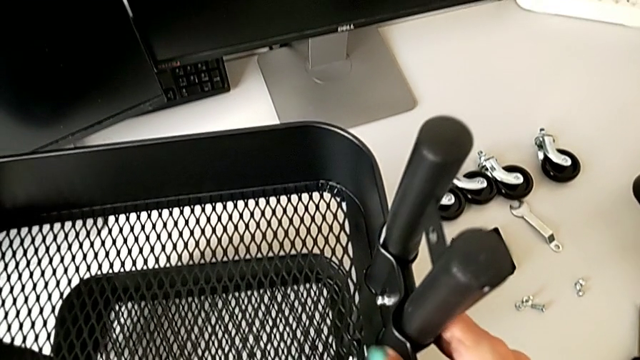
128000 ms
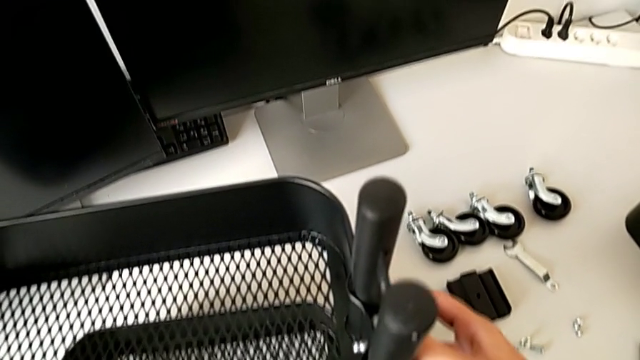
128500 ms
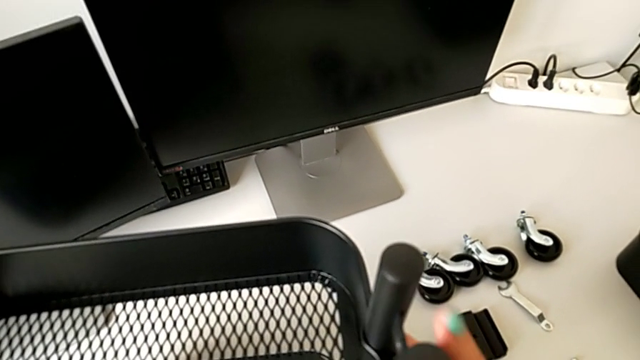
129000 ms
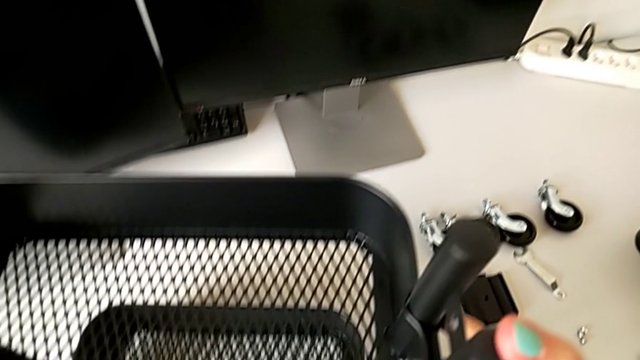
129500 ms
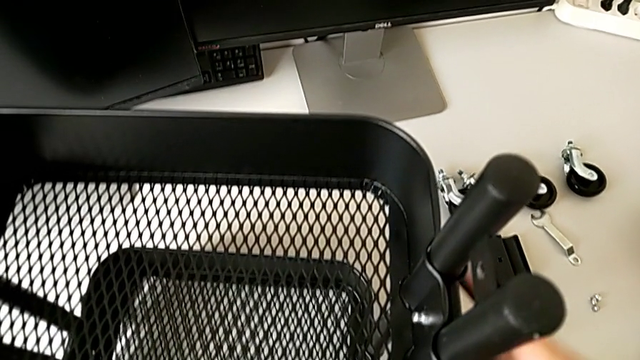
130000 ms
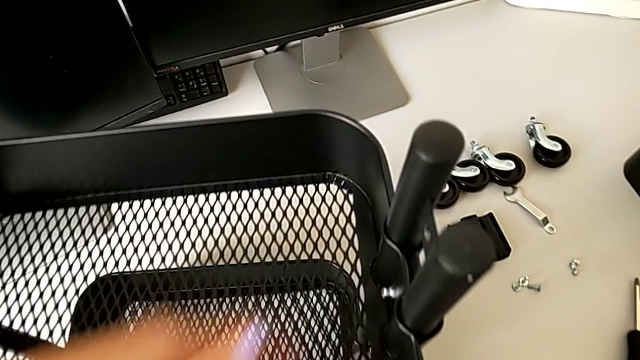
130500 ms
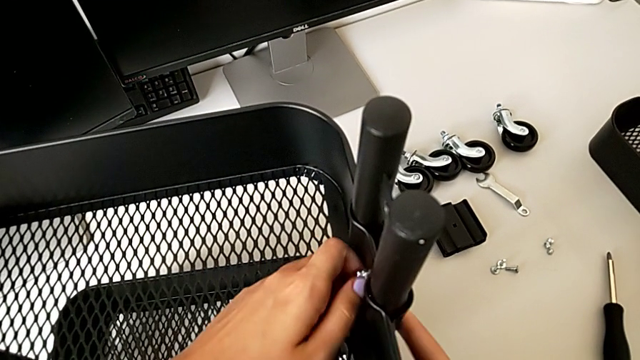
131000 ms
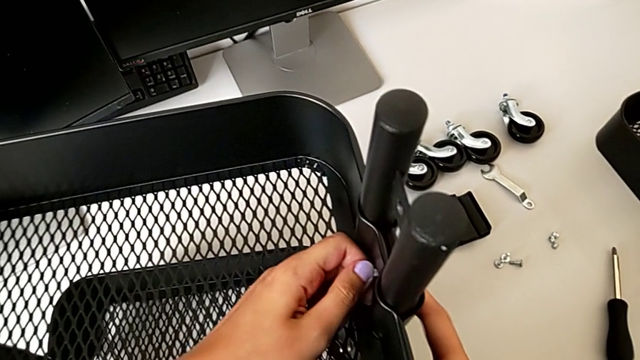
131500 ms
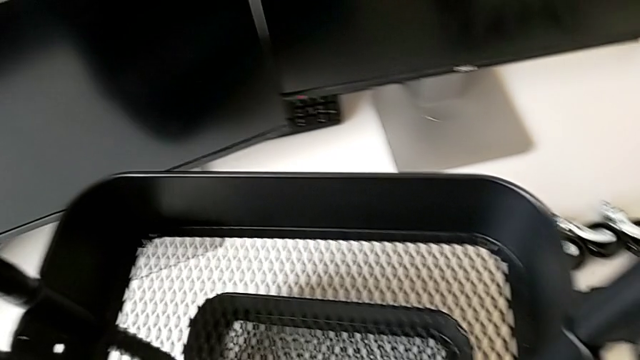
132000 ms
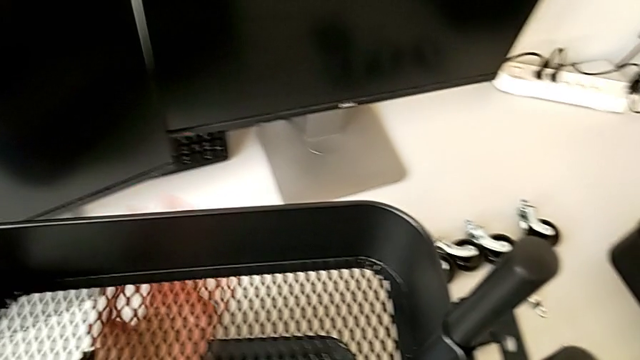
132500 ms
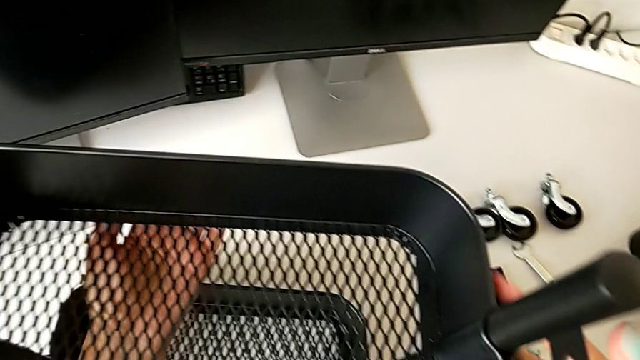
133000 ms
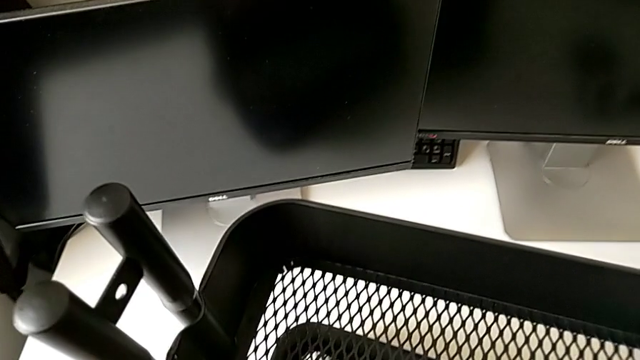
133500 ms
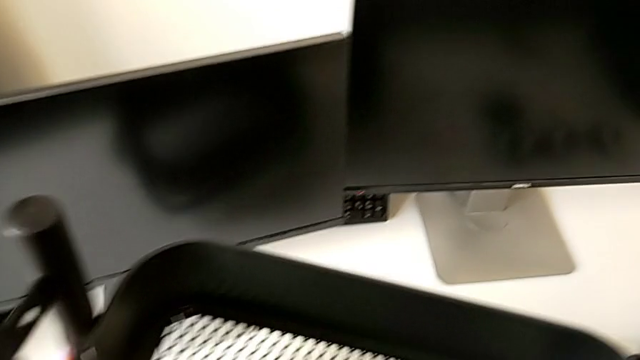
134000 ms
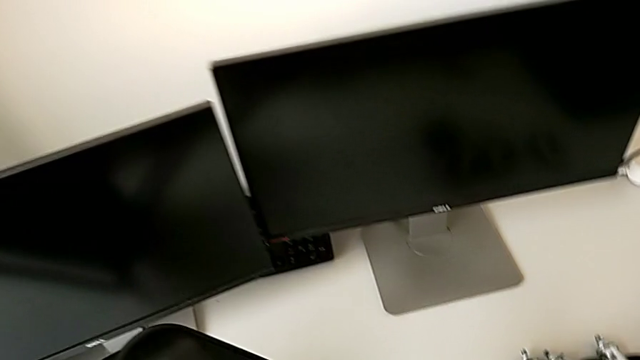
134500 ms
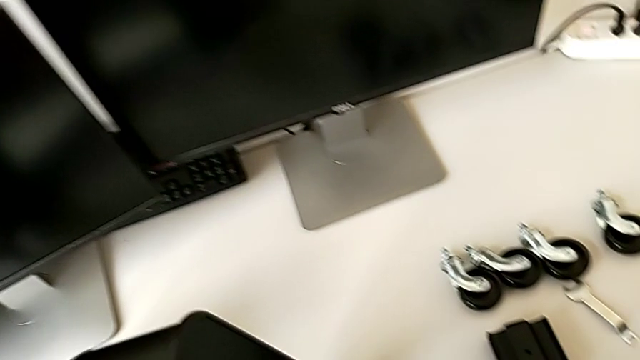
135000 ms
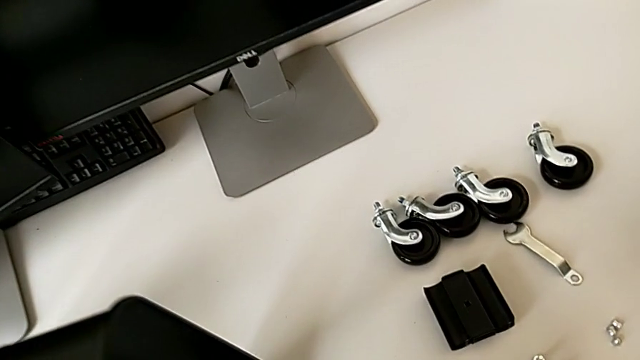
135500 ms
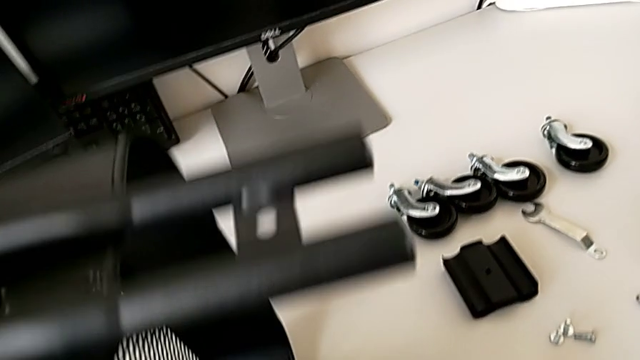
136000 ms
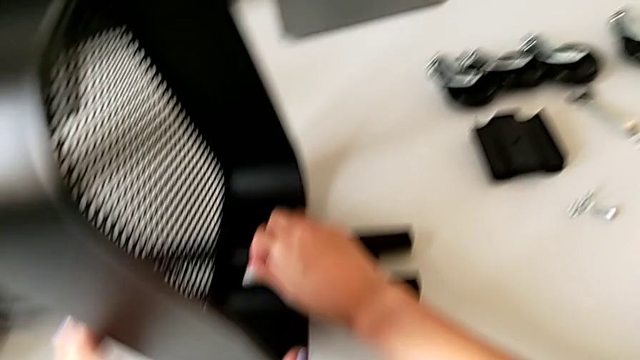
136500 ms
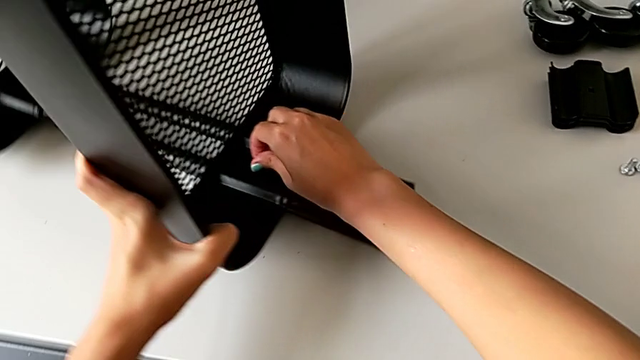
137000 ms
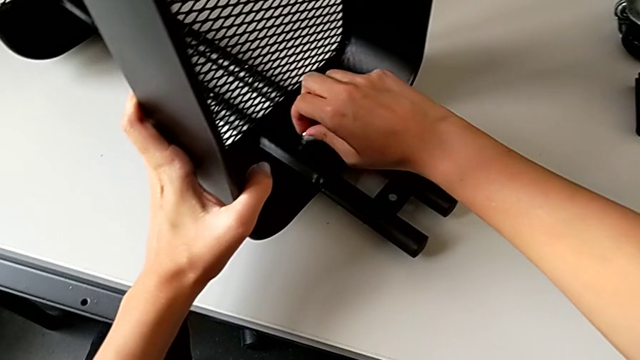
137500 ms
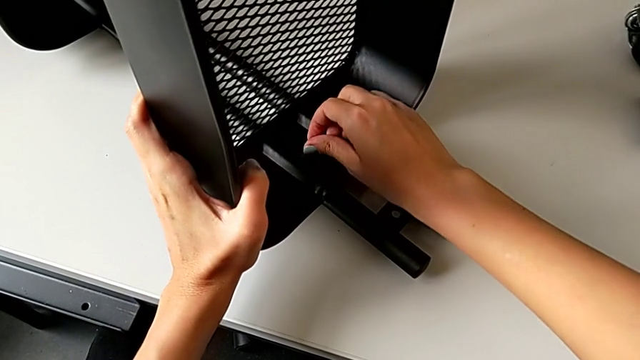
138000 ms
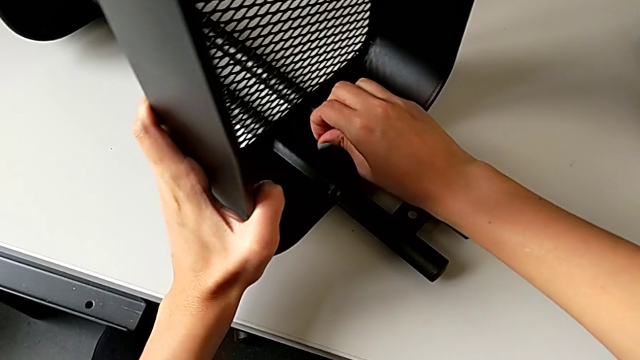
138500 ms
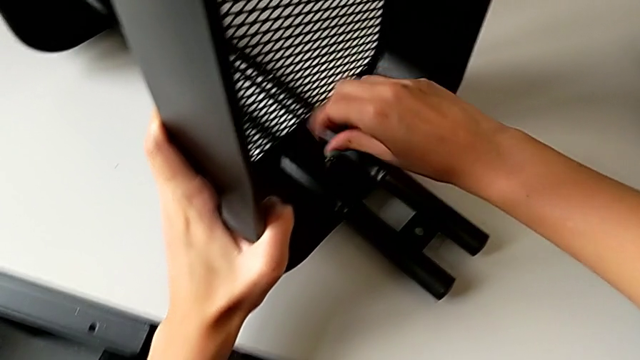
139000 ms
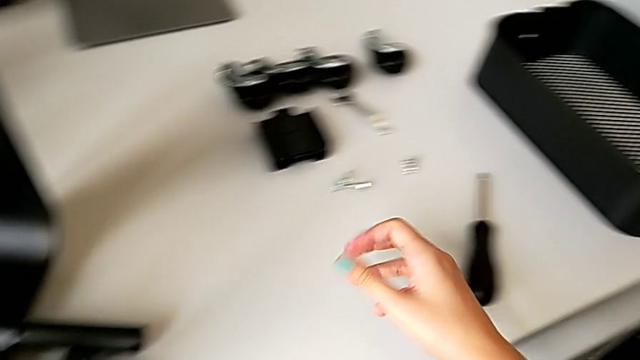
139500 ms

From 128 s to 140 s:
The camera wearer is disassembling the tray in the middle. They keep sliding the second grid tray, rotate the utility cart, place it and unscrew the fourth hex nut.

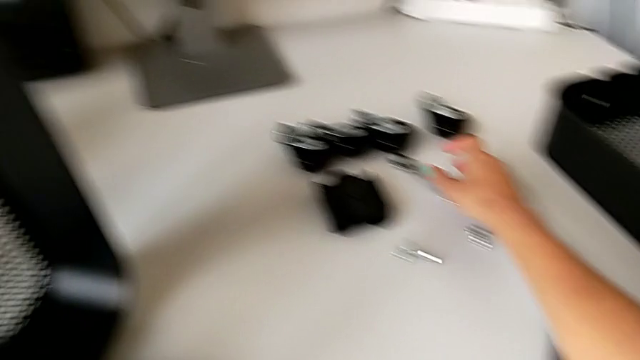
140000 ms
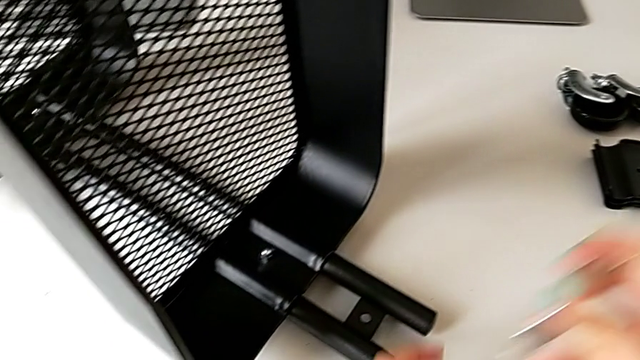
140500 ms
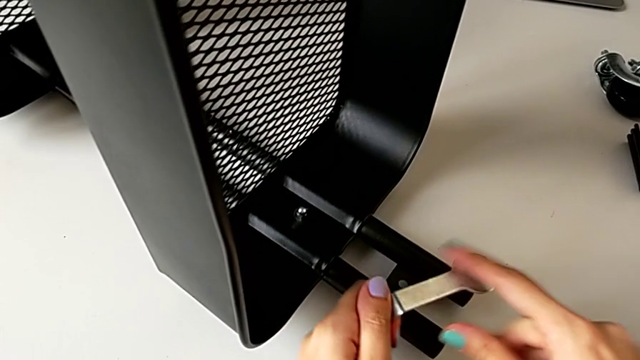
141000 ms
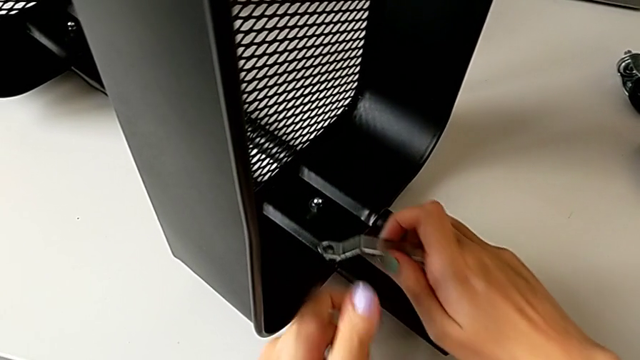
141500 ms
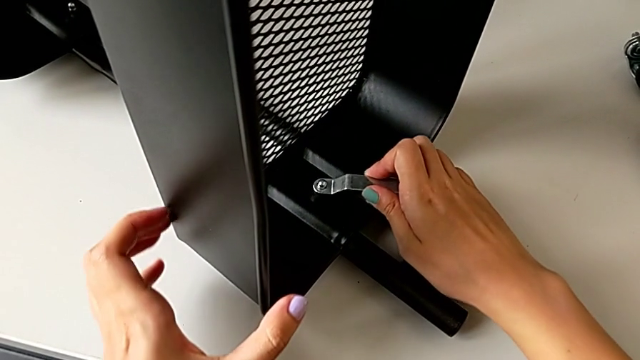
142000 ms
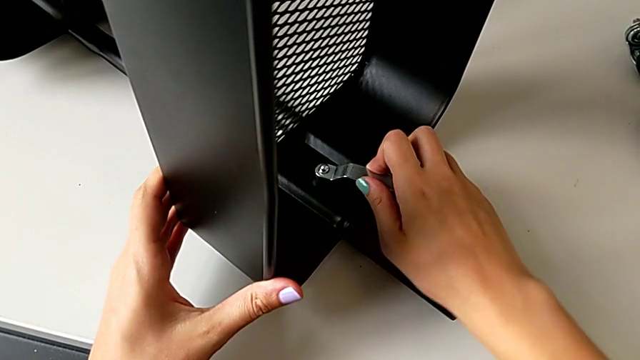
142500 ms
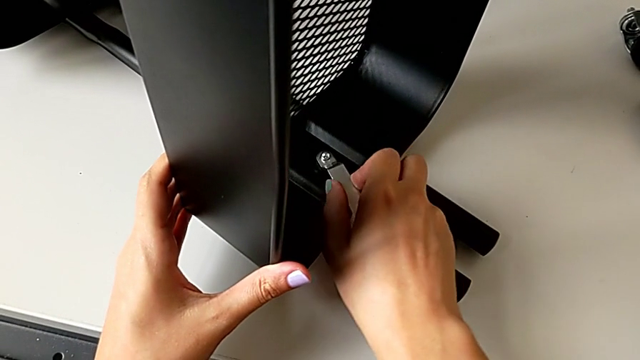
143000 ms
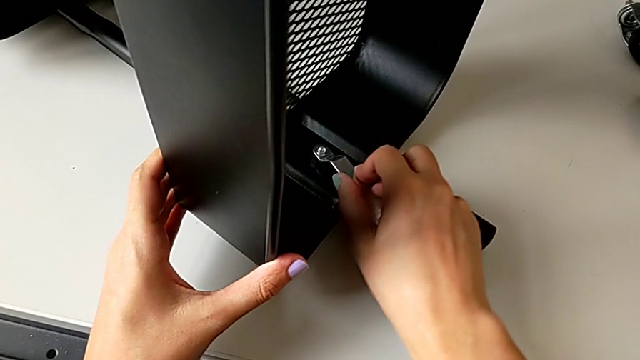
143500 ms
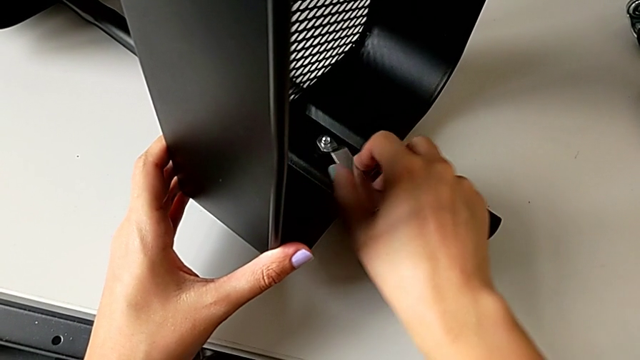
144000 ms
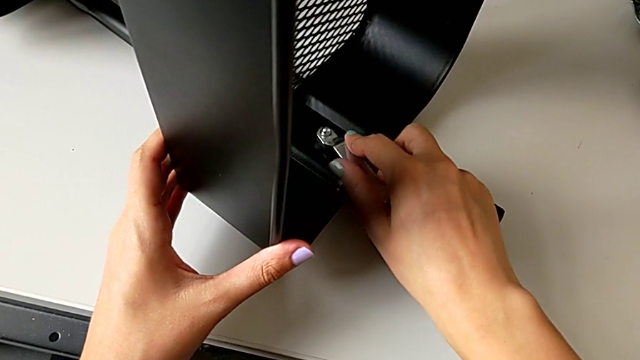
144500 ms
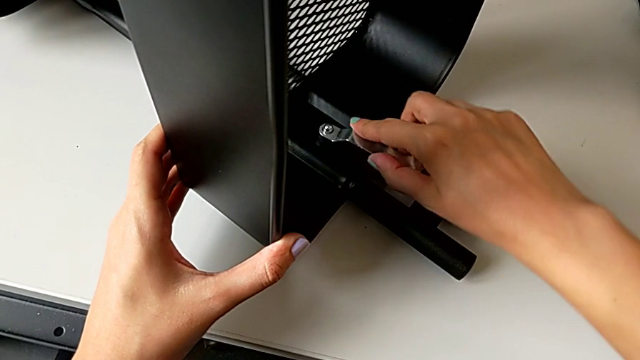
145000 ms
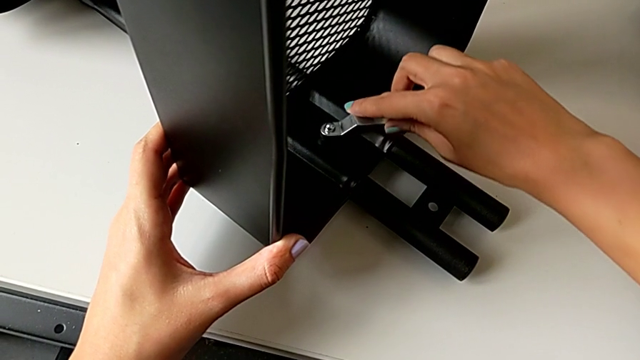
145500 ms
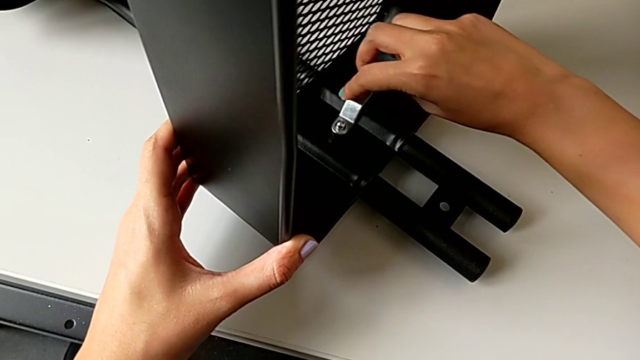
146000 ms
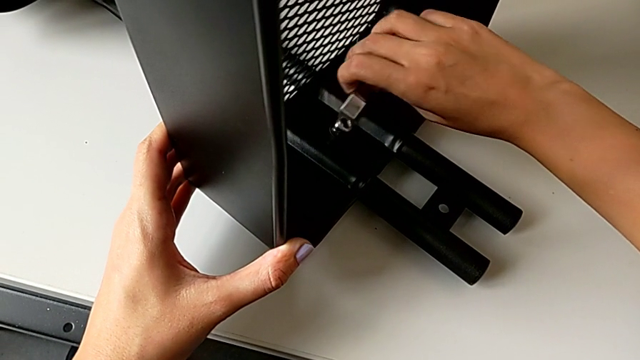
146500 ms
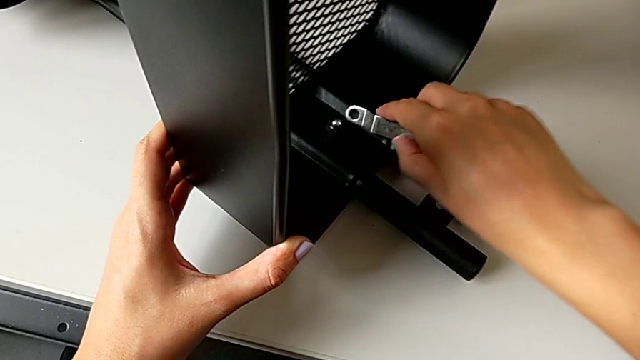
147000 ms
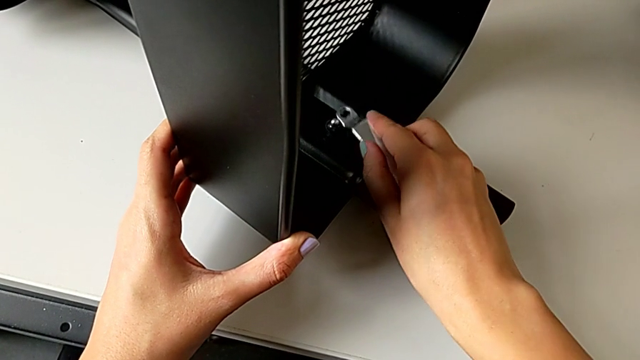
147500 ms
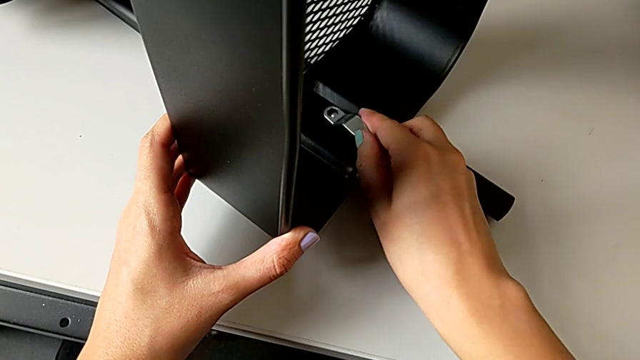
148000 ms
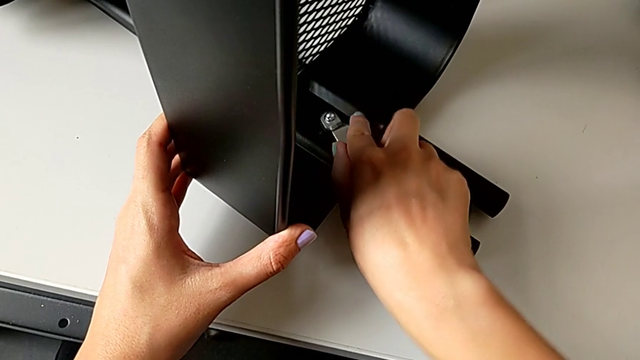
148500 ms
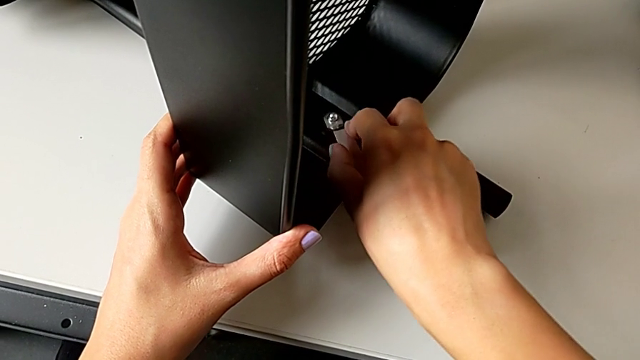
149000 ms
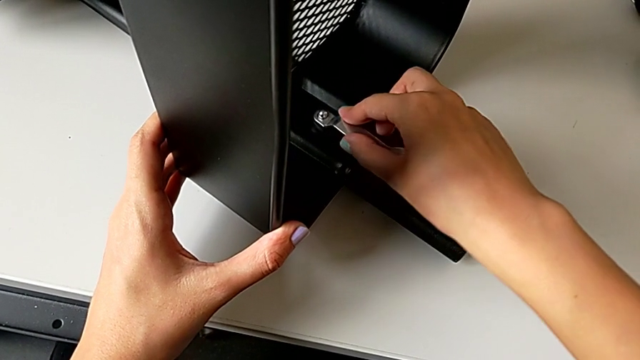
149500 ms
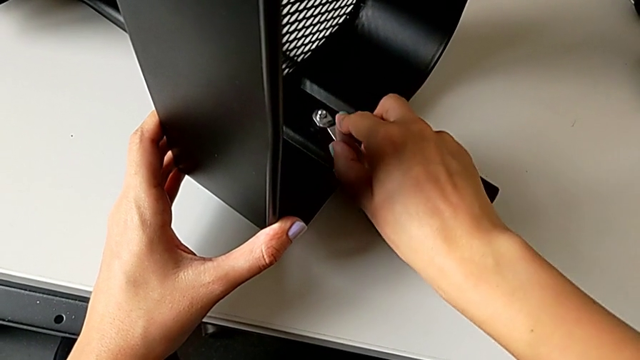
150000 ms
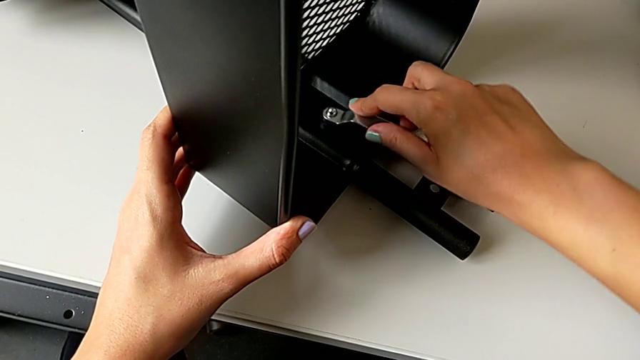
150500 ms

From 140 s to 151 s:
The camera wearer is disassembling the tray in the middle. They grab the hexagonal wrench and begin to unscrew the third hex nut.
